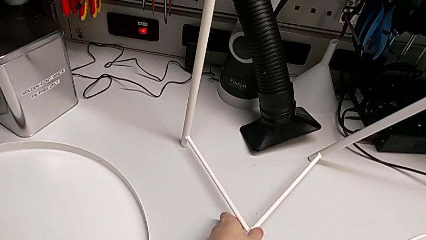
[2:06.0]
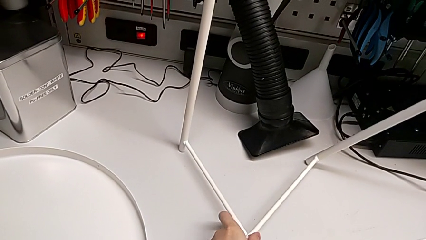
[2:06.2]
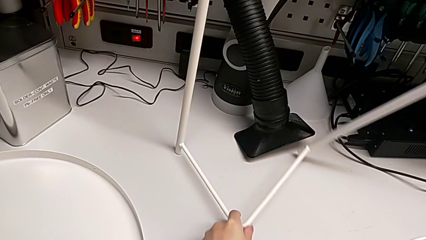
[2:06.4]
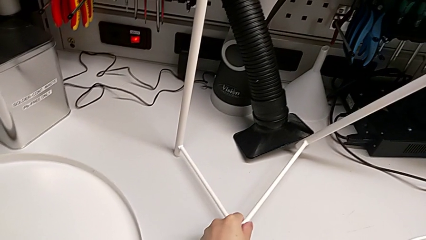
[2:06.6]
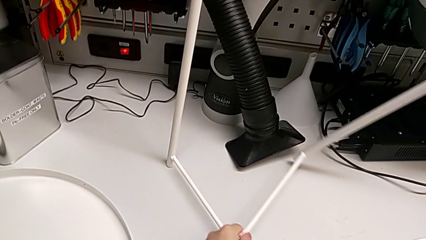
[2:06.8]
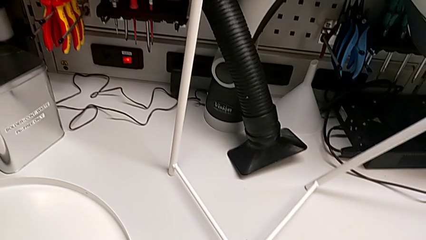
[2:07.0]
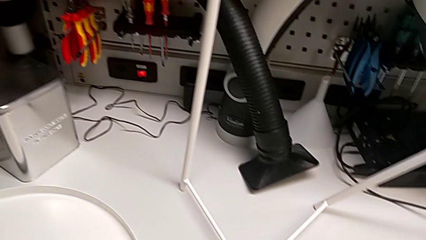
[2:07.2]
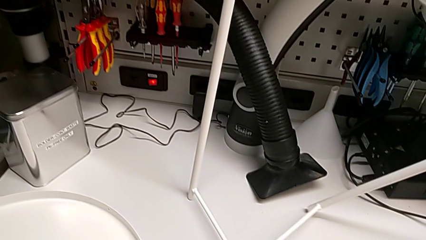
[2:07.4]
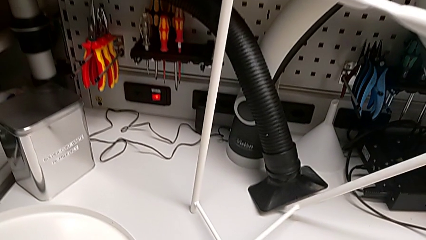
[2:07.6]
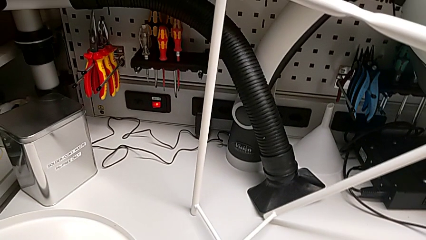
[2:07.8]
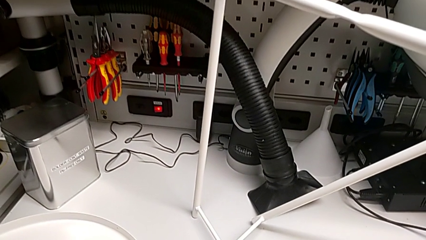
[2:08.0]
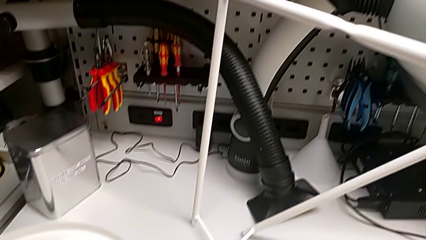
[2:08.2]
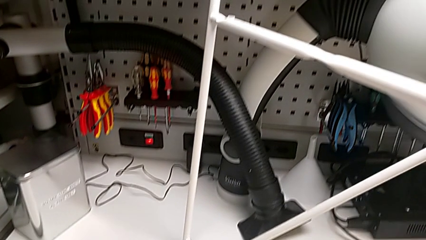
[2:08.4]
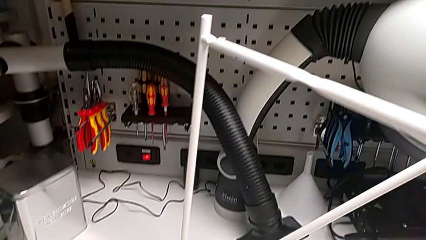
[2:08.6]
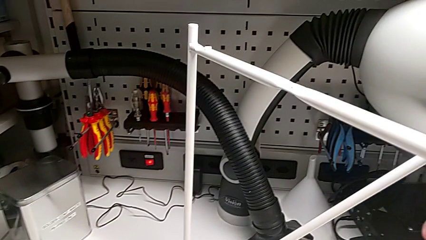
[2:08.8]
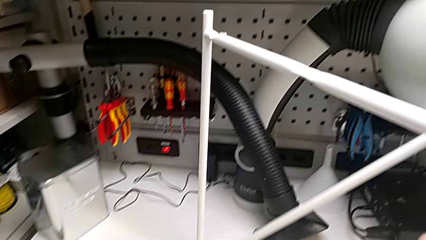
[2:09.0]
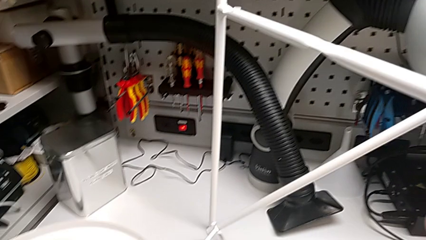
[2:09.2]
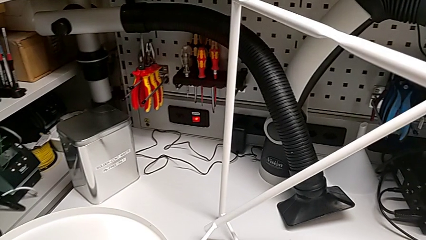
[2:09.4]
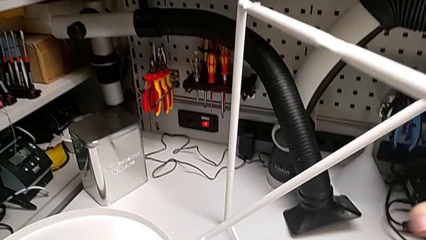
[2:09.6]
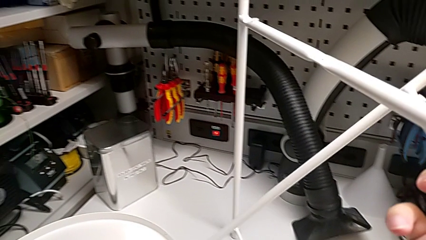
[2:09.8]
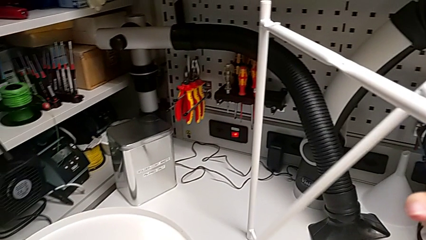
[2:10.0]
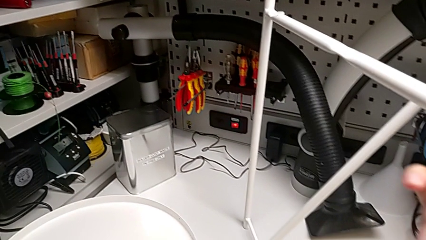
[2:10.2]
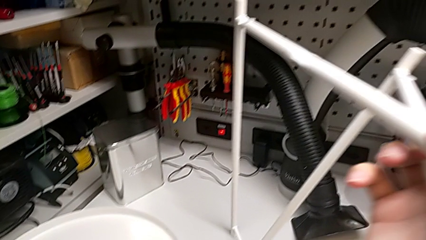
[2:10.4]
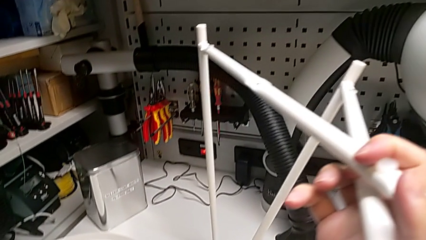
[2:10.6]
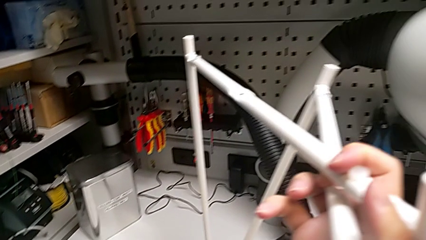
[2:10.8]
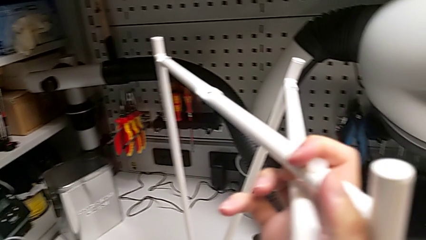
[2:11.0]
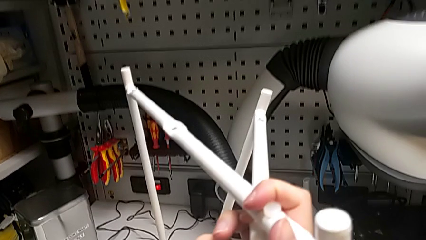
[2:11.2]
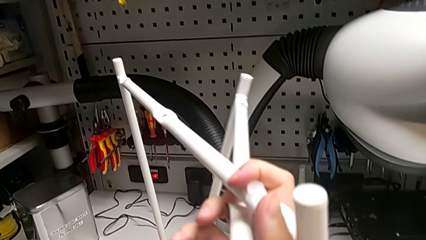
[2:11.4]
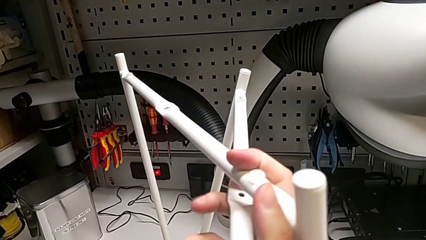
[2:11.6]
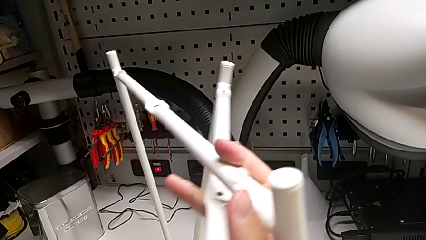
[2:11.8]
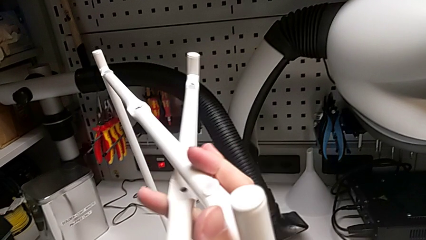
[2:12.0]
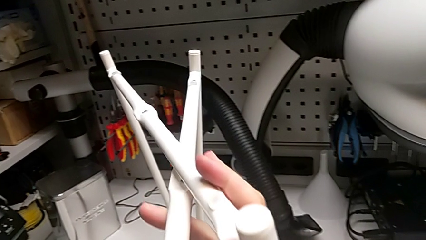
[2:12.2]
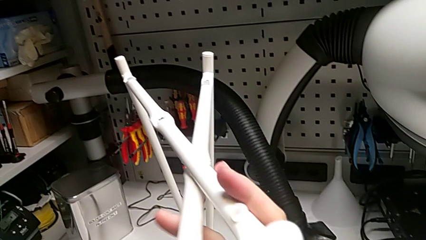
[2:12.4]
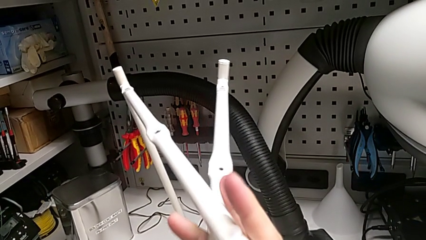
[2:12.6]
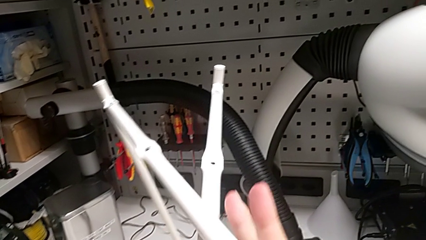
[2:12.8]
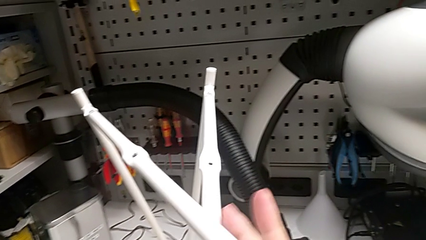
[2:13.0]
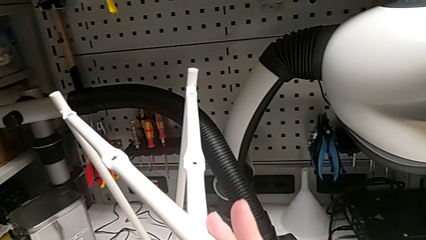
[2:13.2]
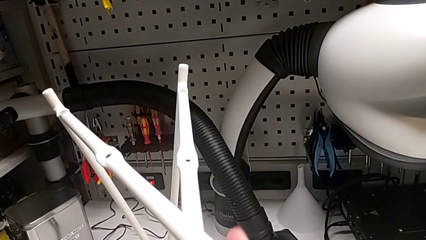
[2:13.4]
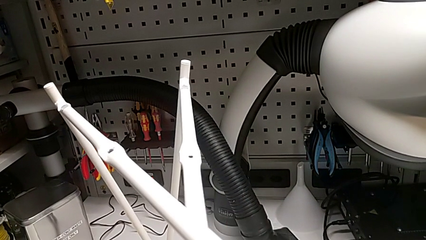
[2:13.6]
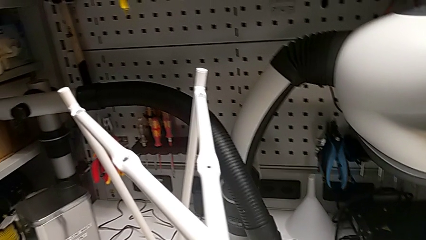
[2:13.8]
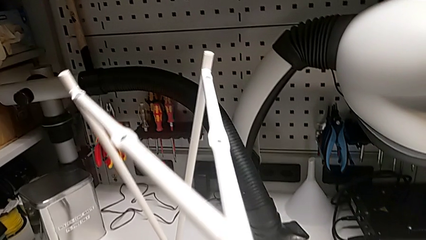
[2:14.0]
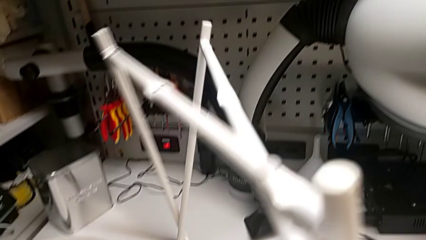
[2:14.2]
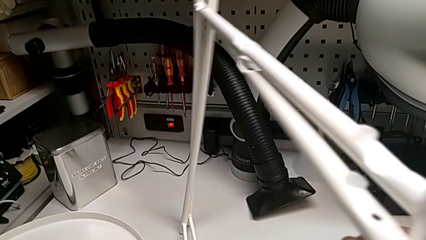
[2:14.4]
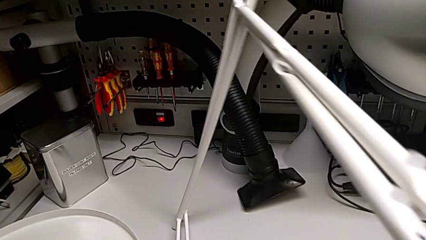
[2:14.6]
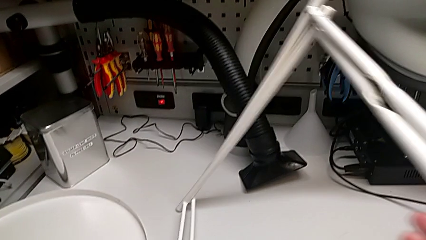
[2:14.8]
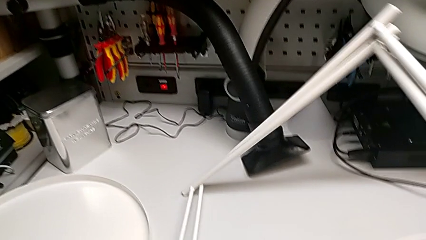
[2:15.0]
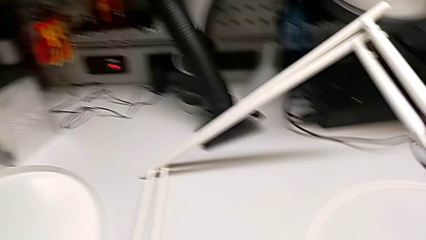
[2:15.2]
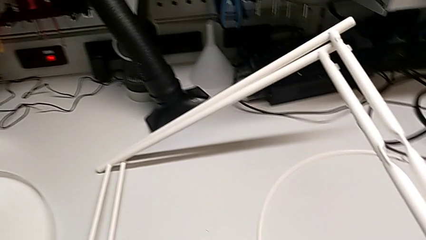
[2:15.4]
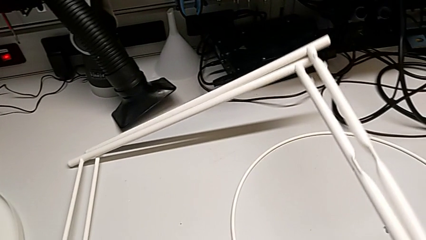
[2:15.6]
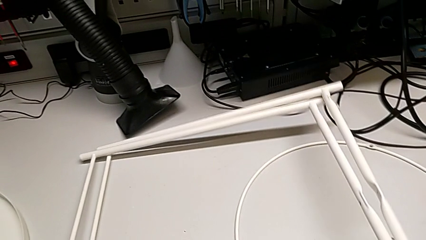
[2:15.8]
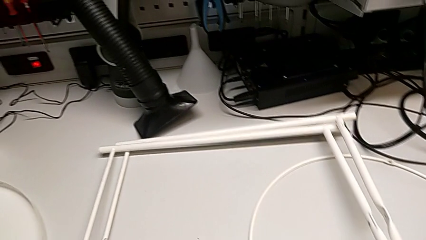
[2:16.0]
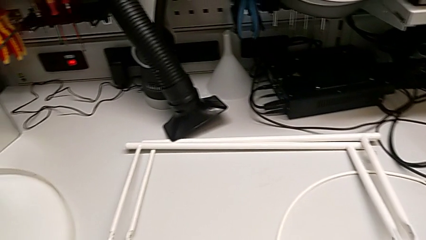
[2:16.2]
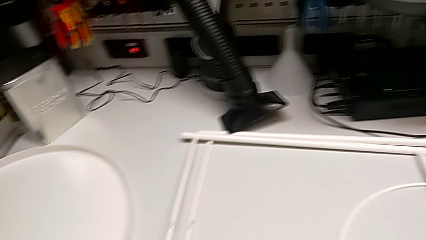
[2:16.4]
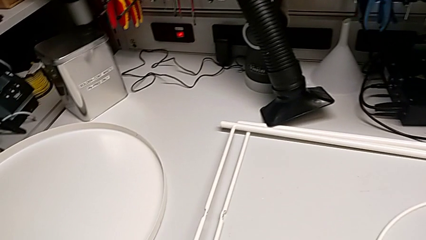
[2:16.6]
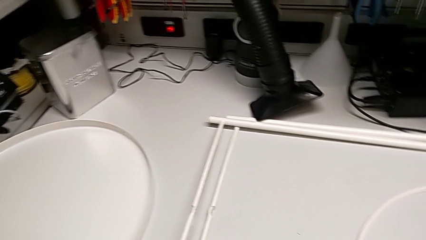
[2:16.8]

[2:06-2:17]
The camera wearer is disassembling the leg. They keep disassembling the leg, align it and place it.
